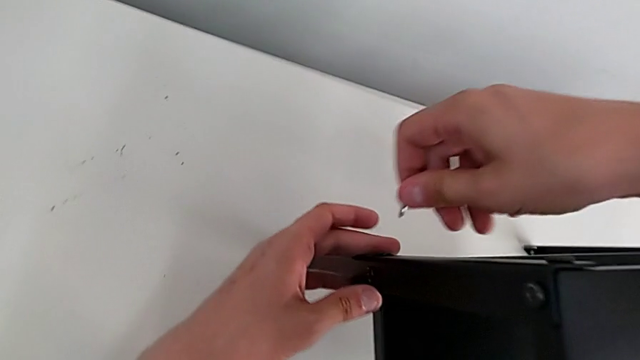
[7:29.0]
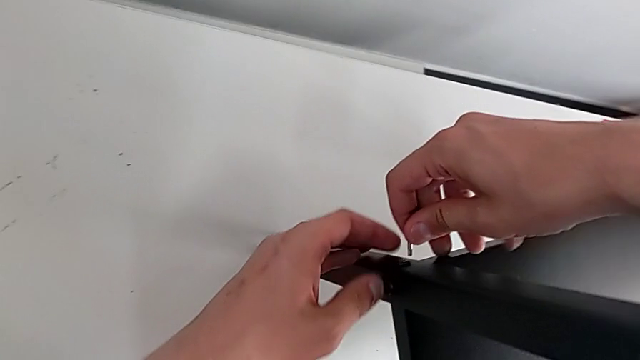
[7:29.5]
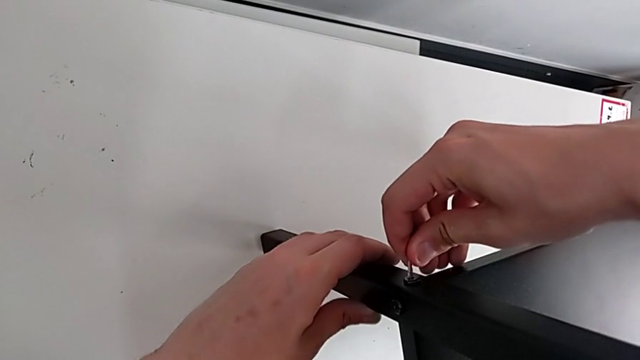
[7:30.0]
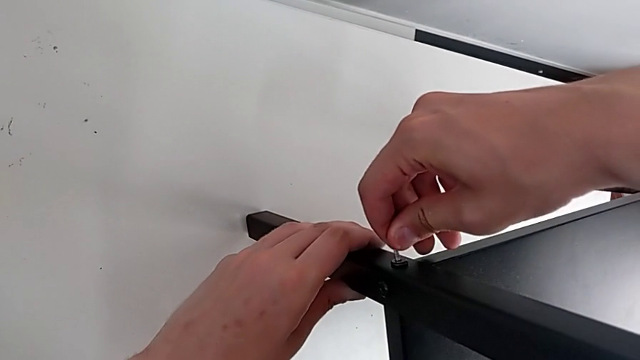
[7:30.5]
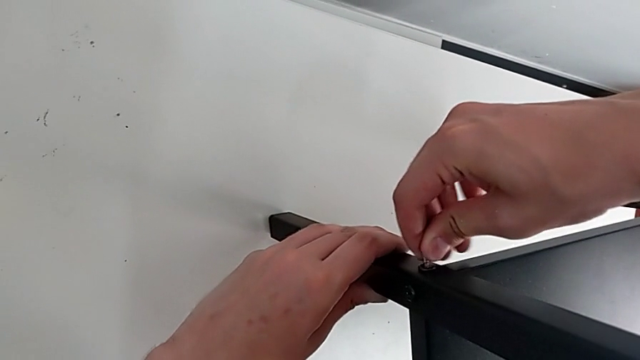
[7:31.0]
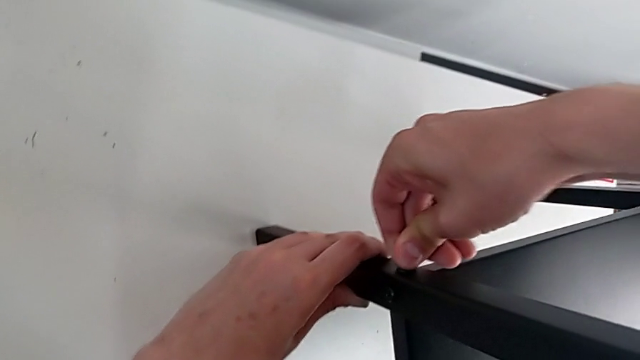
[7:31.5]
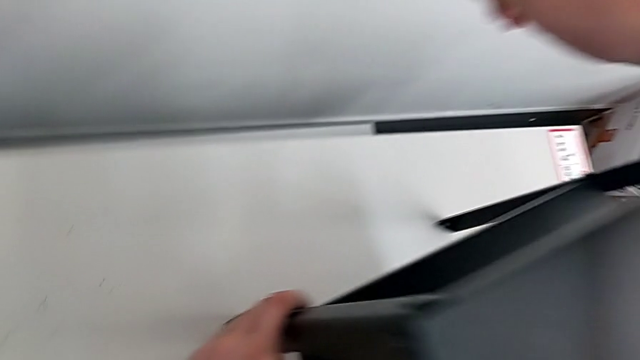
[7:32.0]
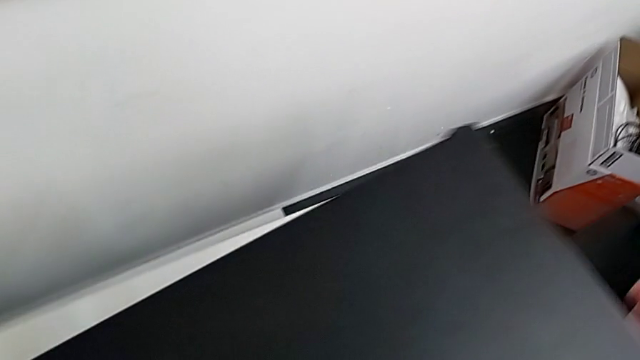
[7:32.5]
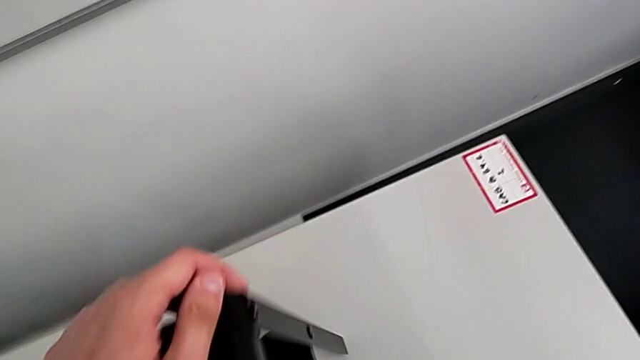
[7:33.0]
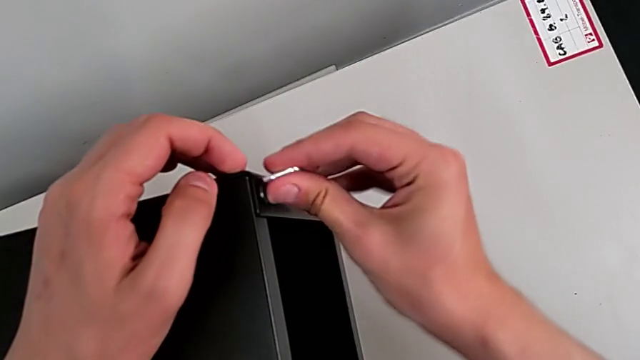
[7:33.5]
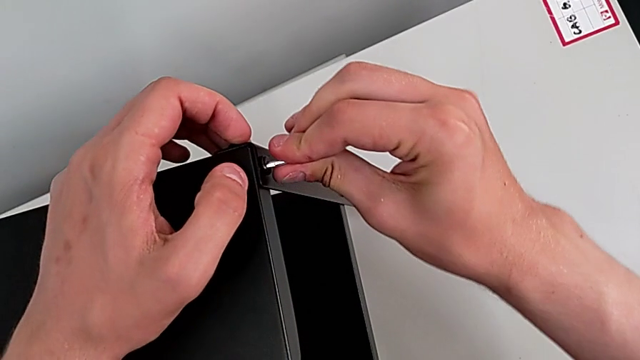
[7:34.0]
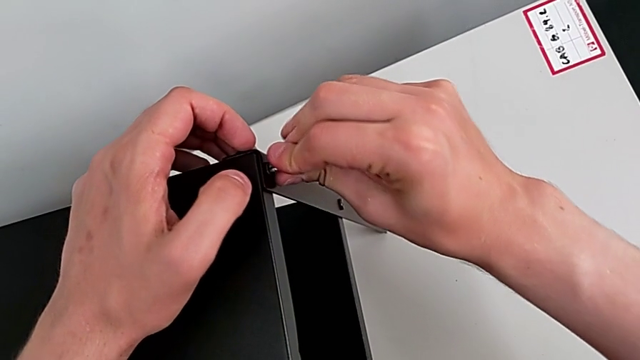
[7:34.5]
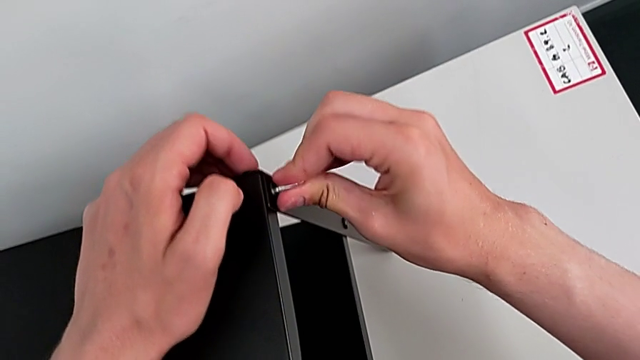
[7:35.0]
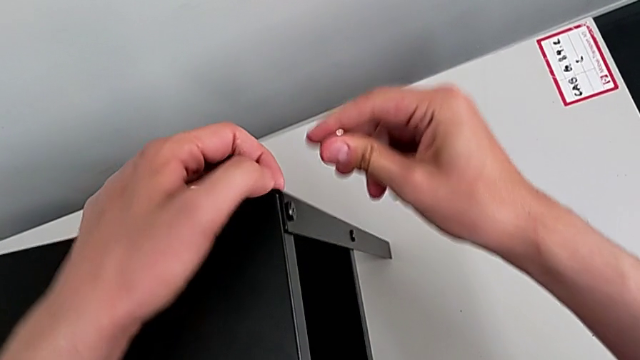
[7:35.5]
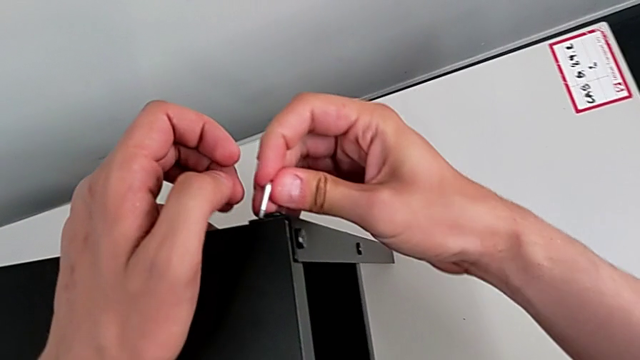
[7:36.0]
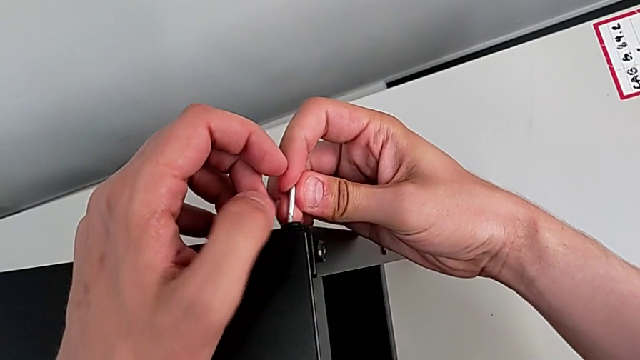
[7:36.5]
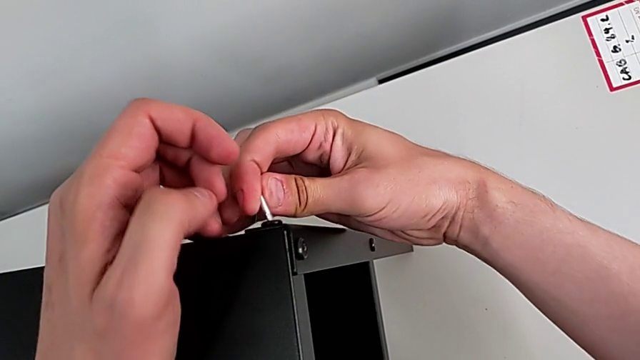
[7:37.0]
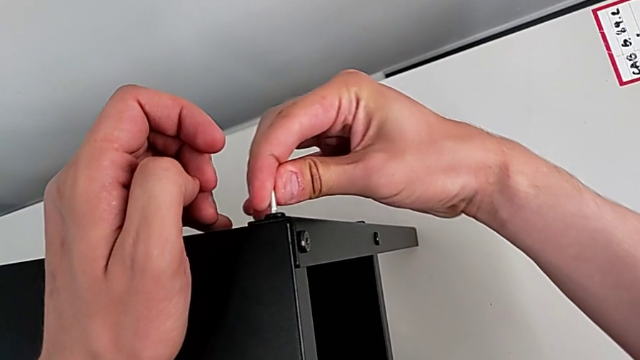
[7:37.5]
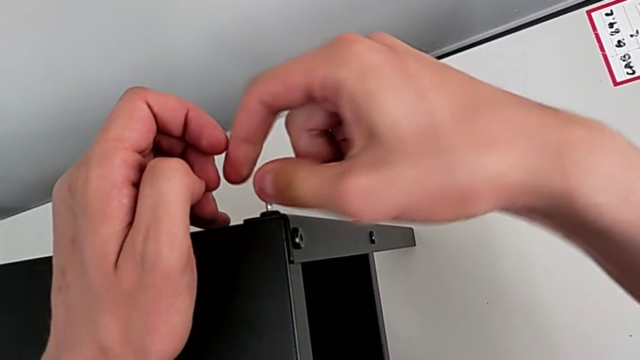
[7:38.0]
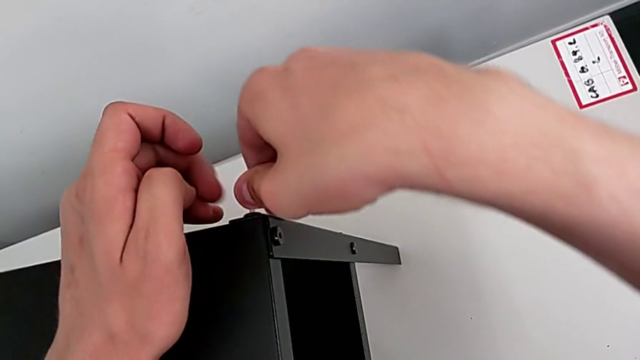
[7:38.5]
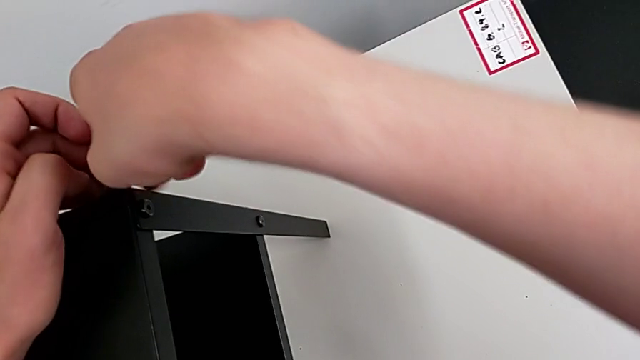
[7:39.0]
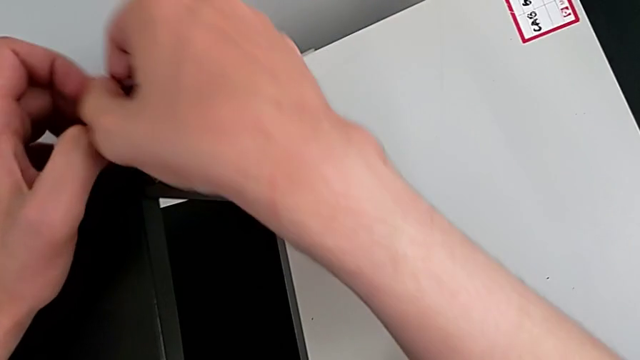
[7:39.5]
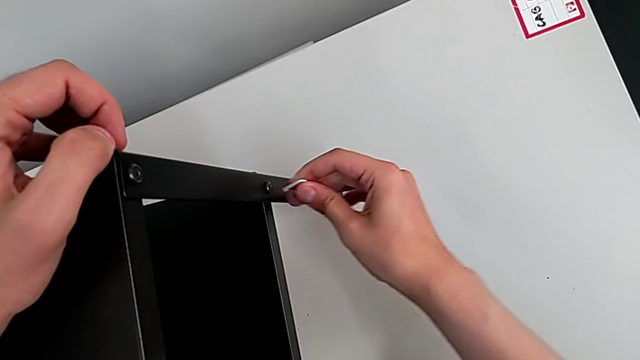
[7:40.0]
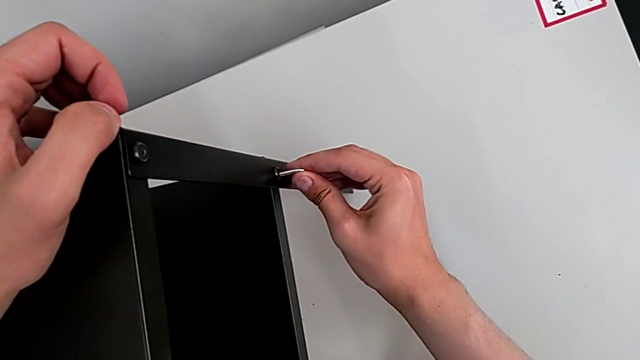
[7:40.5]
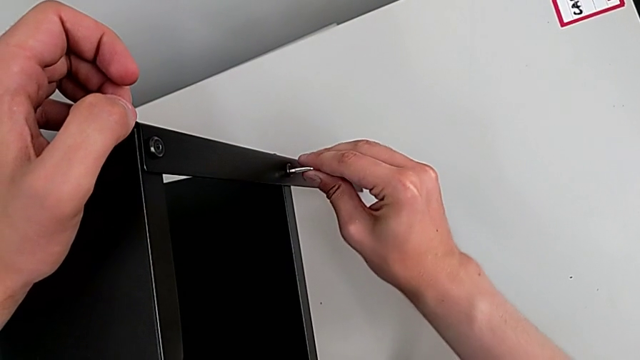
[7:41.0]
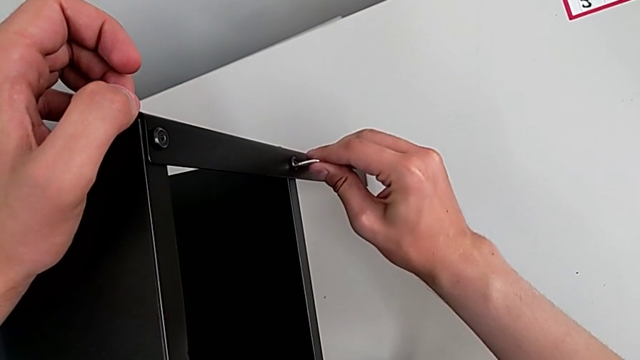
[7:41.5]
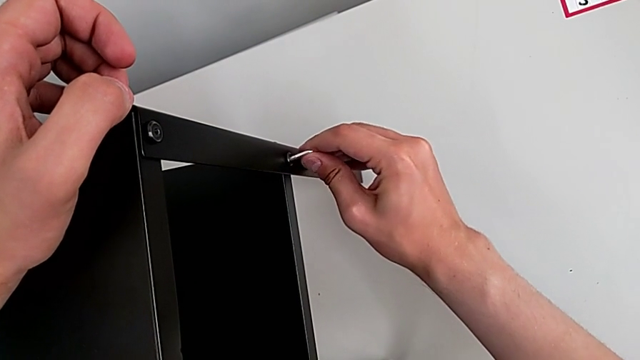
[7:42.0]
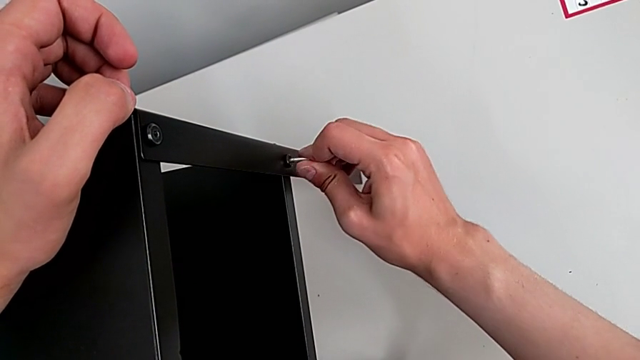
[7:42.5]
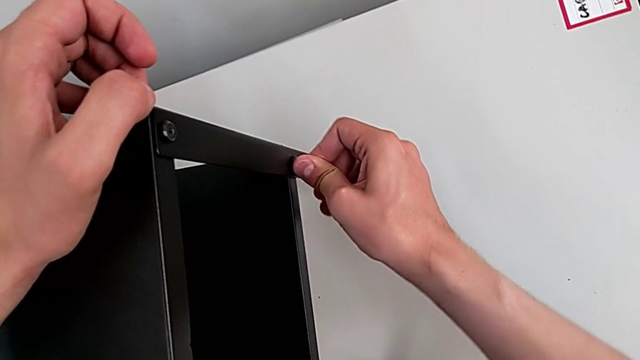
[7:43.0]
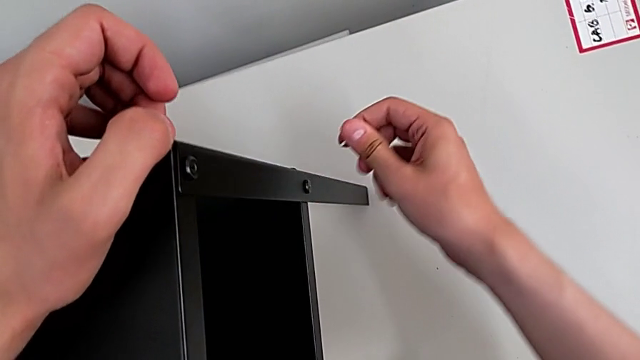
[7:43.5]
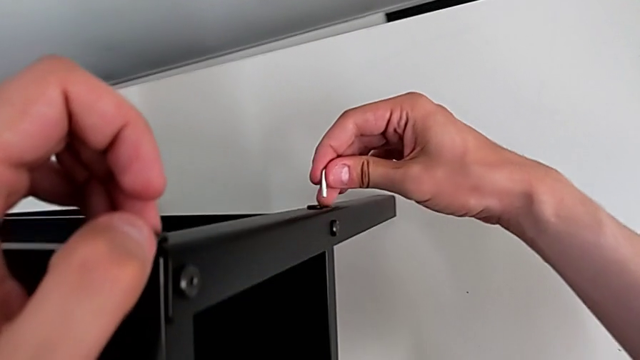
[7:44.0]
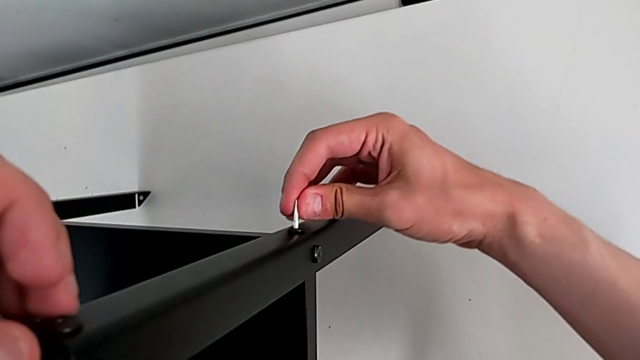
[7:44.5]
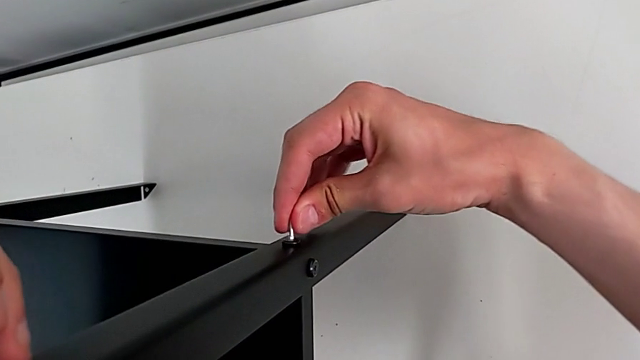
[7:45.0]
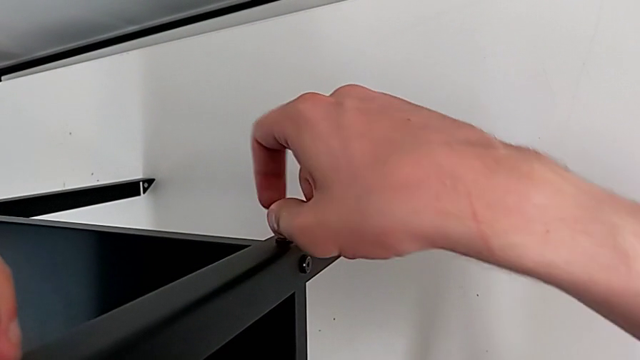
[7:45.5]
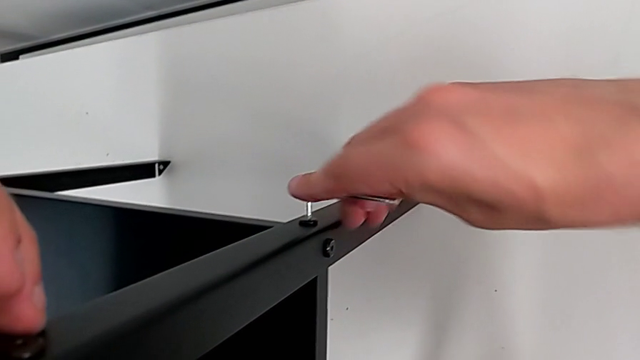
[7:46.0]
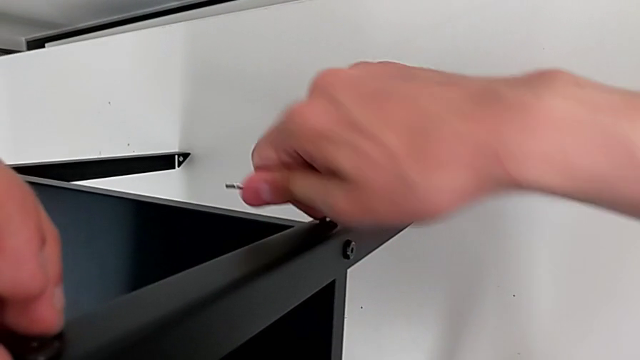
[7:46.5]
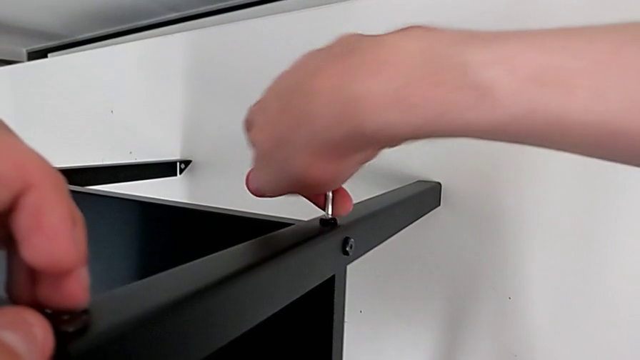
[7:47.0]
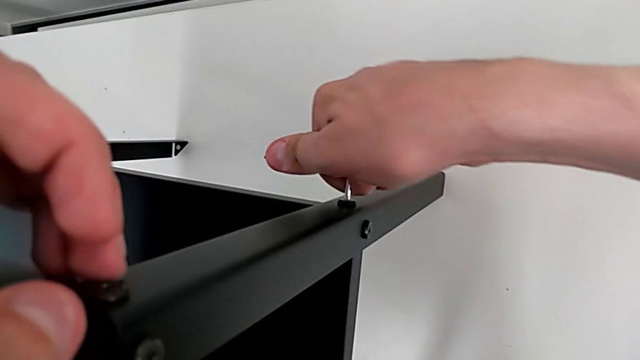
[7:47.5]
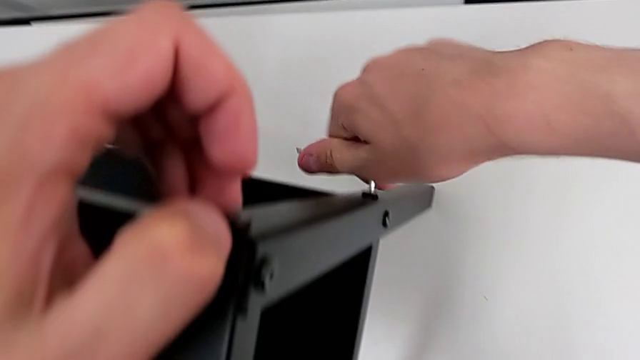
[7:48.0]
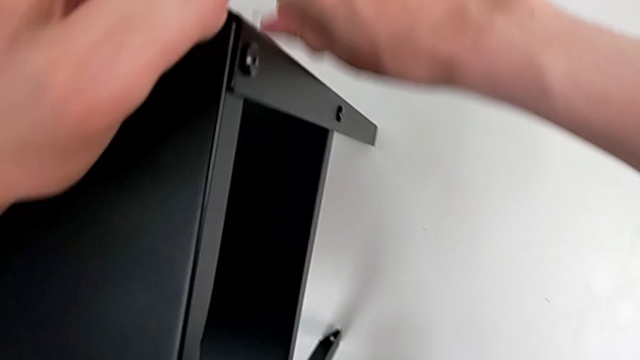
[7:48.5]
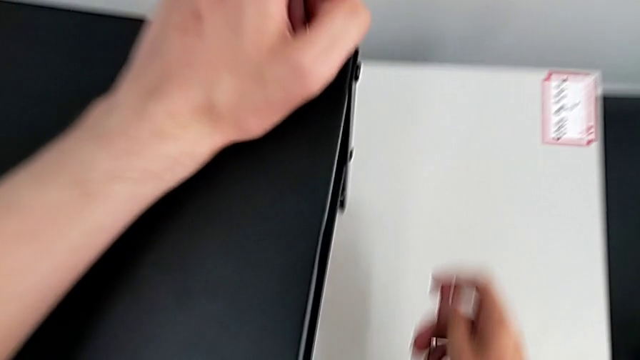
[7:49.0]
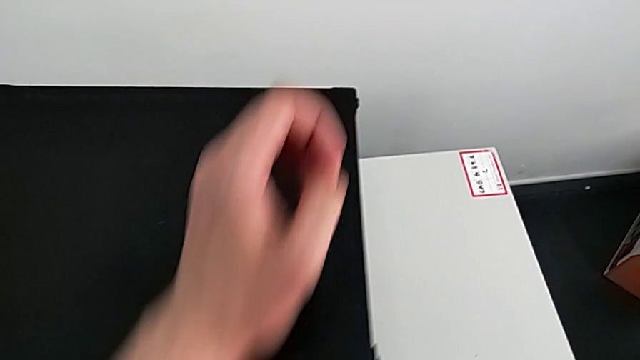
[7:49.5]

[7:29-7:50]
The camera wearer is tightening all the bolts on the furniture. They align the Allen wrench, withdraw it, align the Allen wrench, rotate it, align the Allen wrench, screw the hex socket head and withdraw the Allen wrench.
